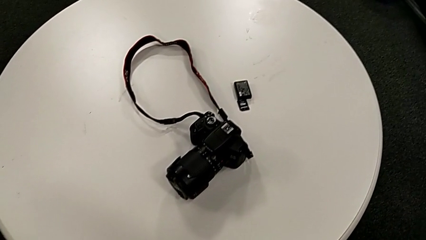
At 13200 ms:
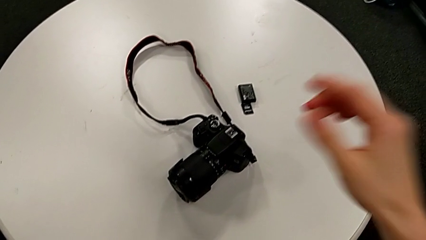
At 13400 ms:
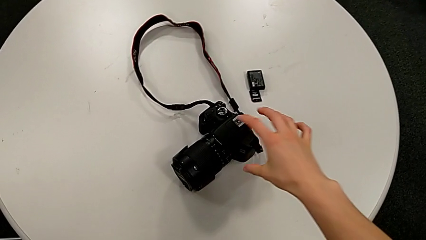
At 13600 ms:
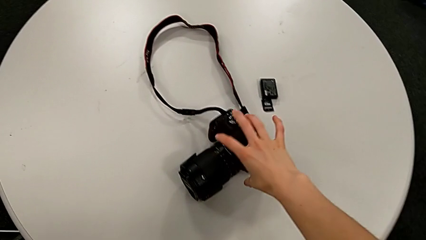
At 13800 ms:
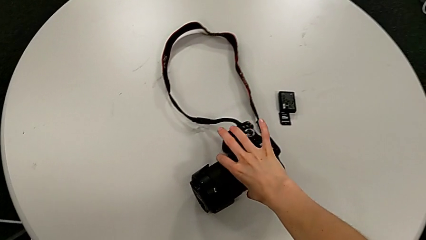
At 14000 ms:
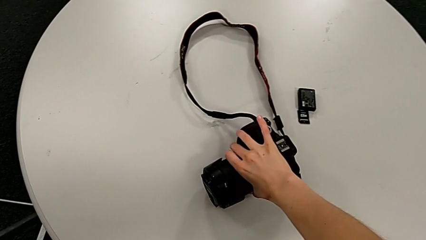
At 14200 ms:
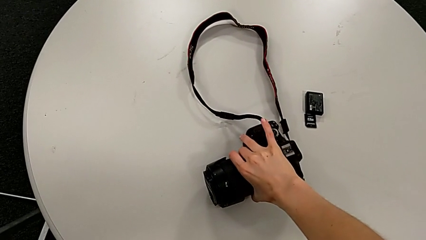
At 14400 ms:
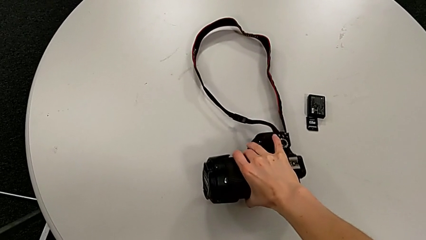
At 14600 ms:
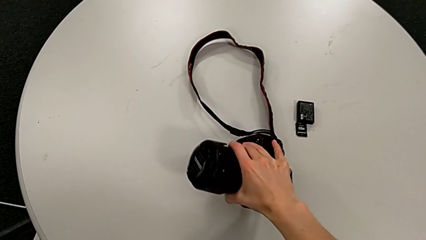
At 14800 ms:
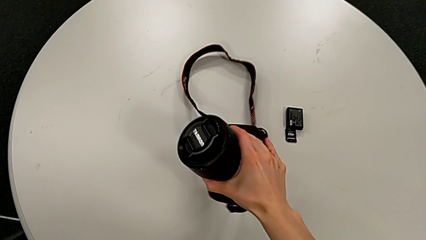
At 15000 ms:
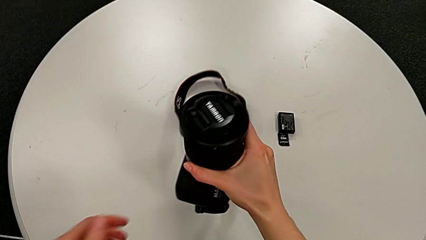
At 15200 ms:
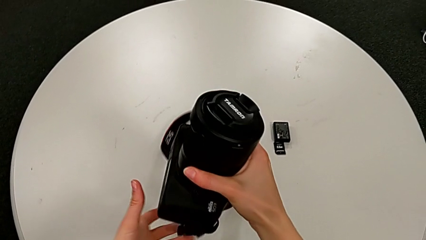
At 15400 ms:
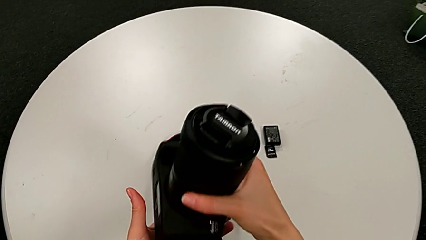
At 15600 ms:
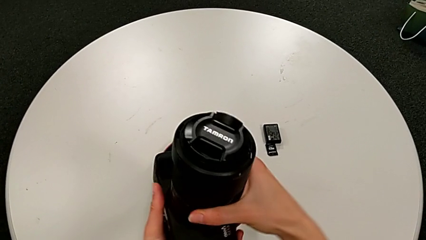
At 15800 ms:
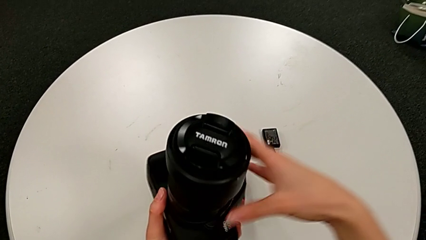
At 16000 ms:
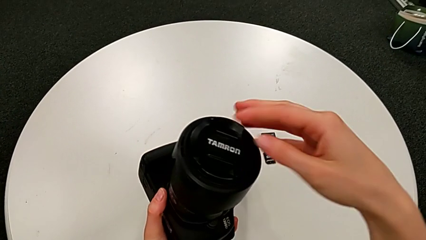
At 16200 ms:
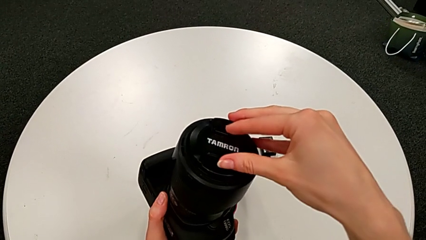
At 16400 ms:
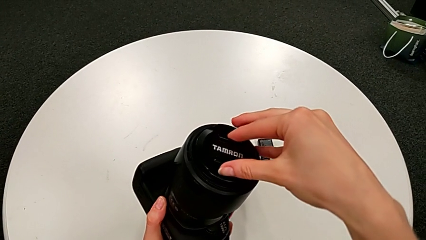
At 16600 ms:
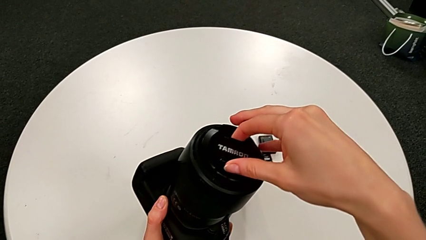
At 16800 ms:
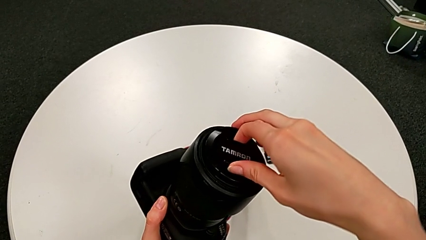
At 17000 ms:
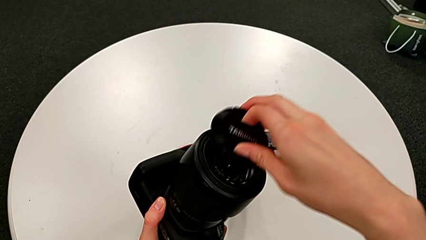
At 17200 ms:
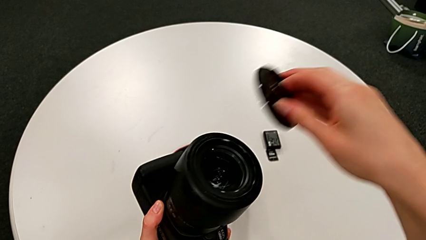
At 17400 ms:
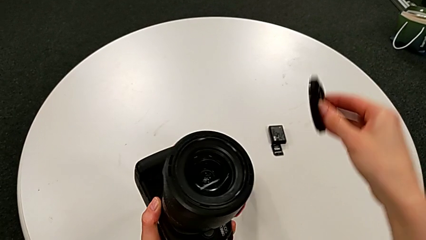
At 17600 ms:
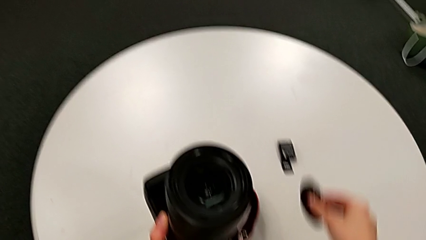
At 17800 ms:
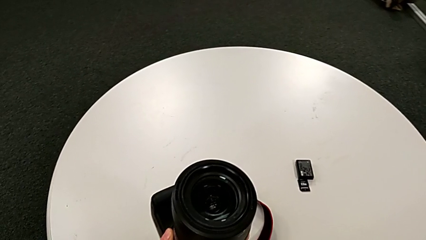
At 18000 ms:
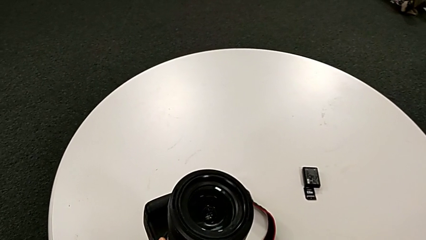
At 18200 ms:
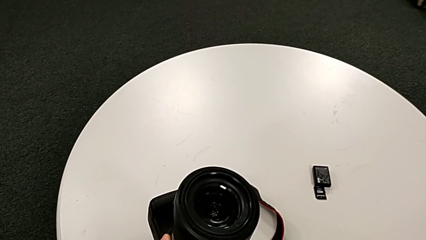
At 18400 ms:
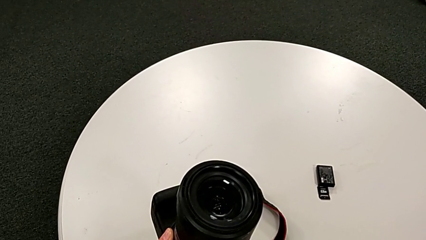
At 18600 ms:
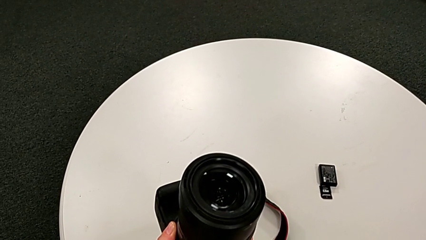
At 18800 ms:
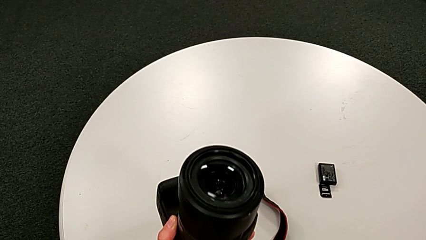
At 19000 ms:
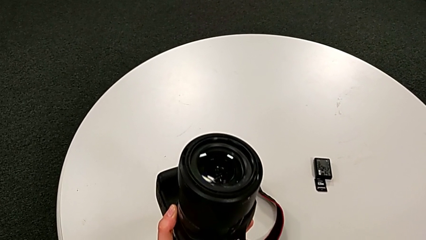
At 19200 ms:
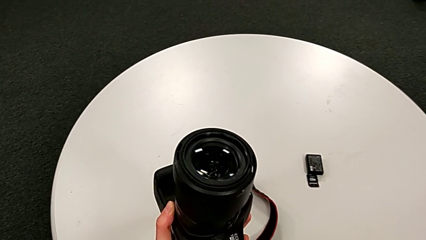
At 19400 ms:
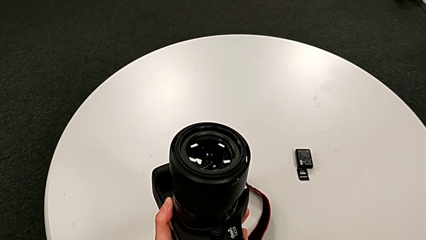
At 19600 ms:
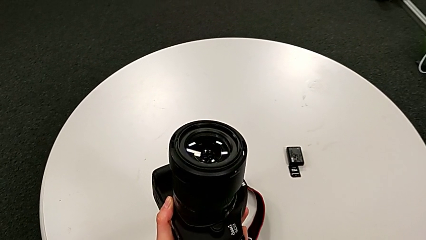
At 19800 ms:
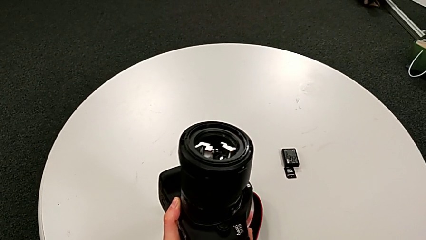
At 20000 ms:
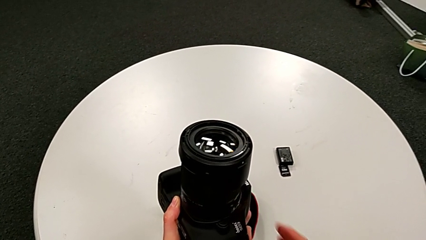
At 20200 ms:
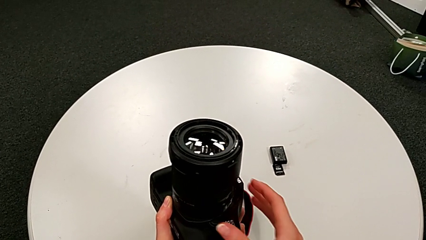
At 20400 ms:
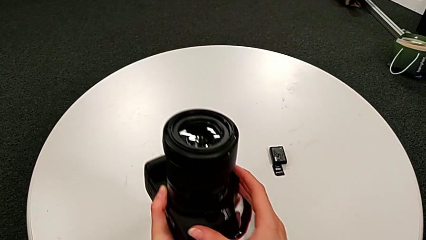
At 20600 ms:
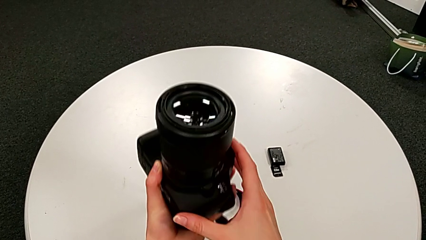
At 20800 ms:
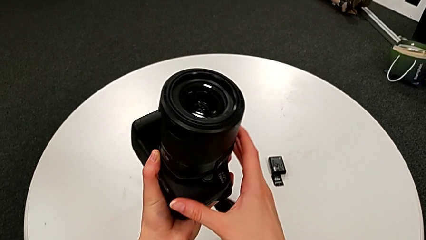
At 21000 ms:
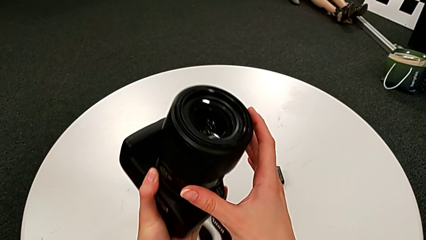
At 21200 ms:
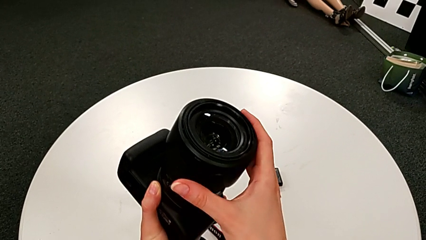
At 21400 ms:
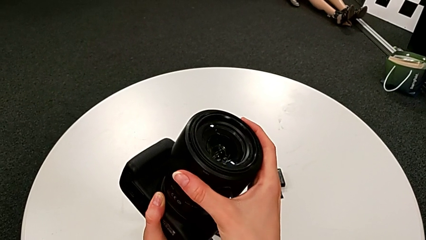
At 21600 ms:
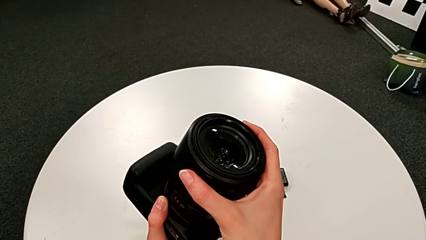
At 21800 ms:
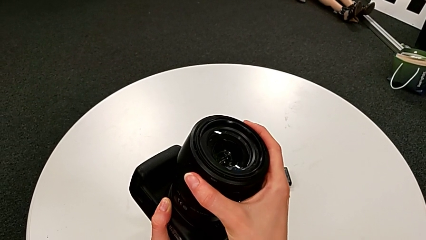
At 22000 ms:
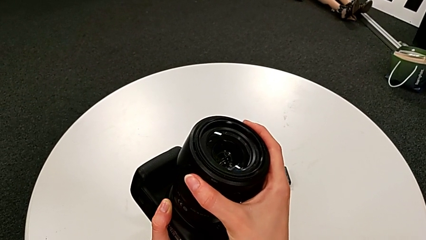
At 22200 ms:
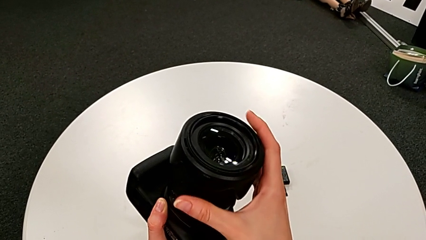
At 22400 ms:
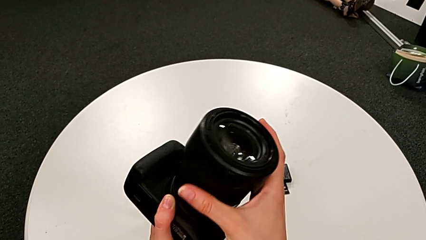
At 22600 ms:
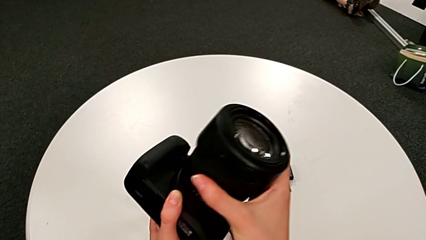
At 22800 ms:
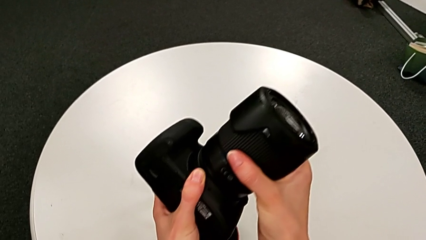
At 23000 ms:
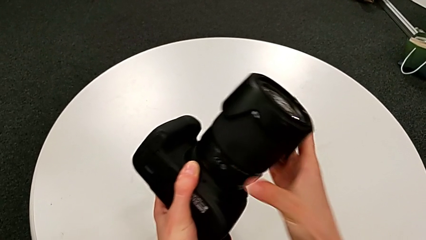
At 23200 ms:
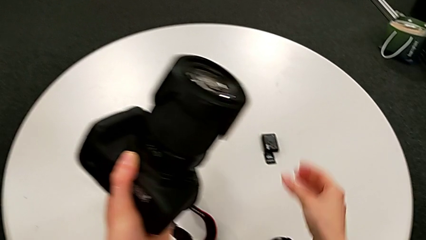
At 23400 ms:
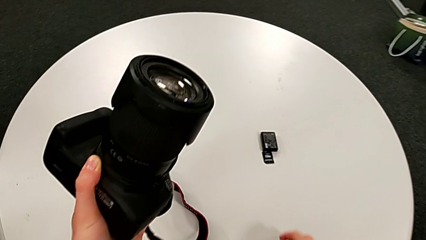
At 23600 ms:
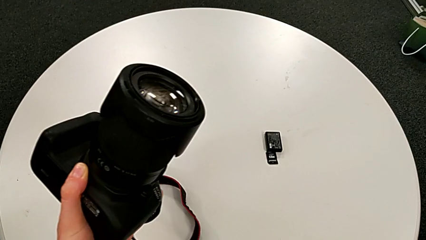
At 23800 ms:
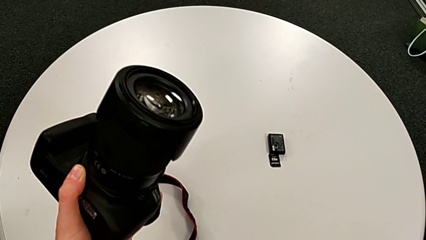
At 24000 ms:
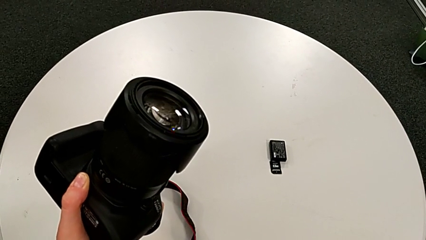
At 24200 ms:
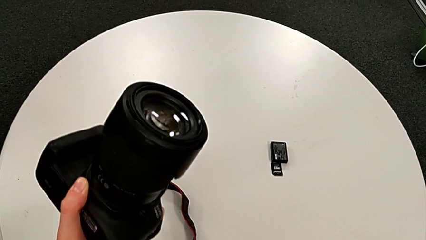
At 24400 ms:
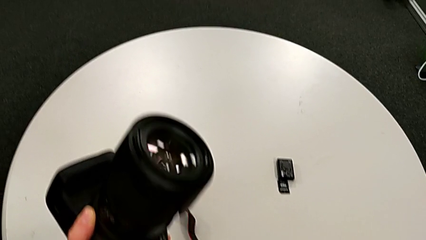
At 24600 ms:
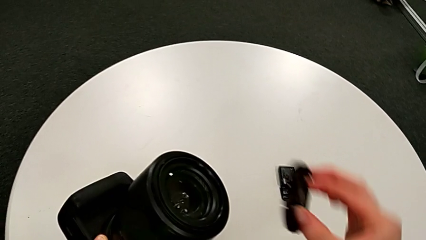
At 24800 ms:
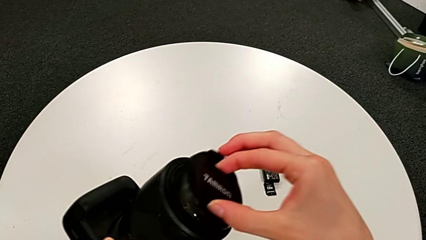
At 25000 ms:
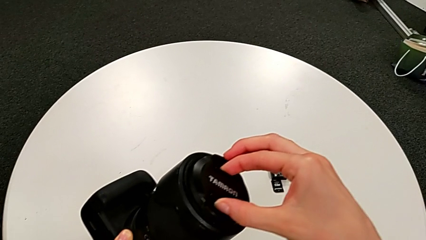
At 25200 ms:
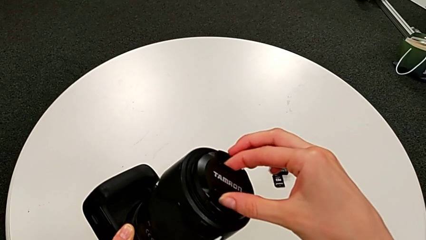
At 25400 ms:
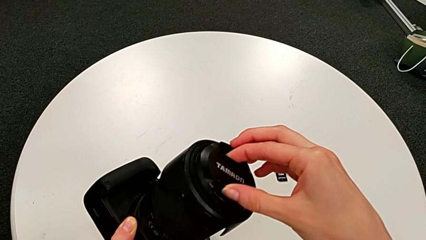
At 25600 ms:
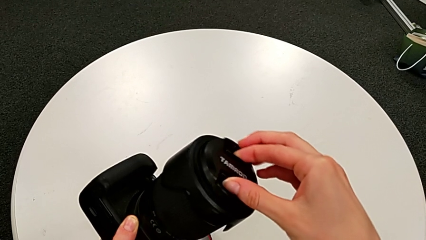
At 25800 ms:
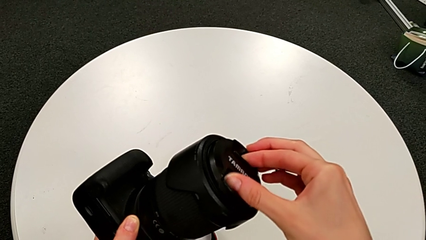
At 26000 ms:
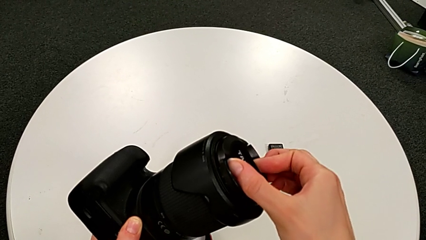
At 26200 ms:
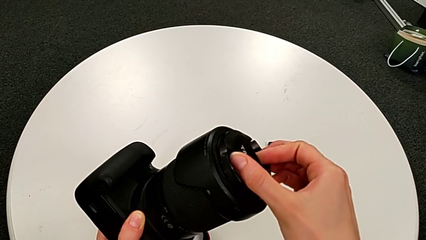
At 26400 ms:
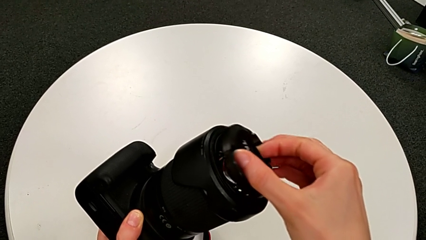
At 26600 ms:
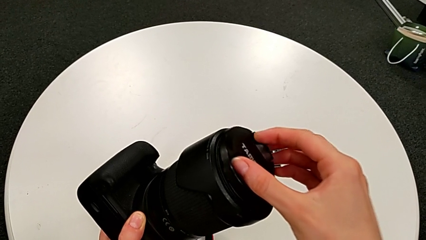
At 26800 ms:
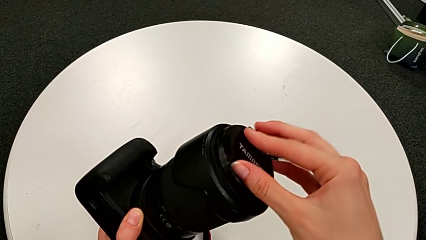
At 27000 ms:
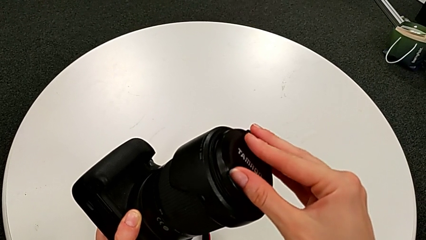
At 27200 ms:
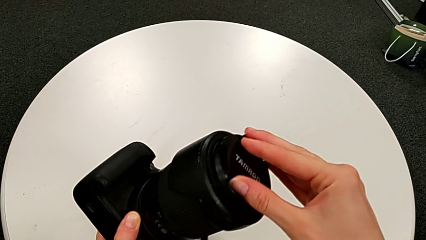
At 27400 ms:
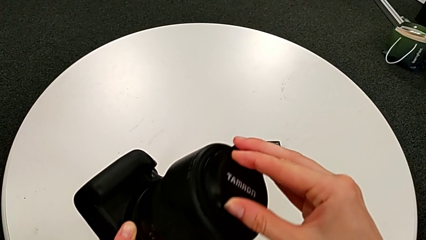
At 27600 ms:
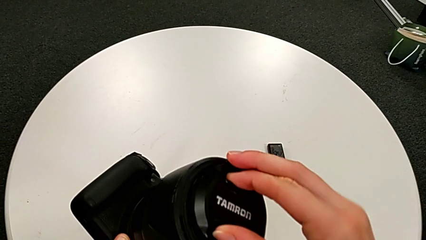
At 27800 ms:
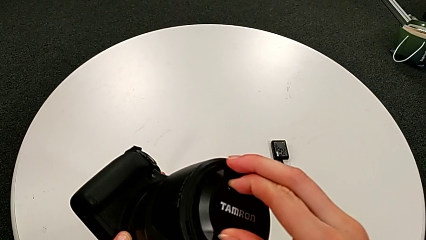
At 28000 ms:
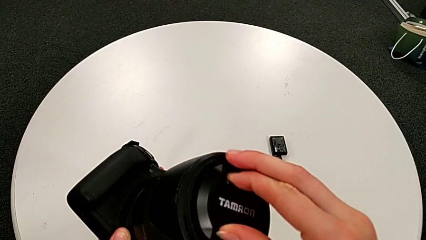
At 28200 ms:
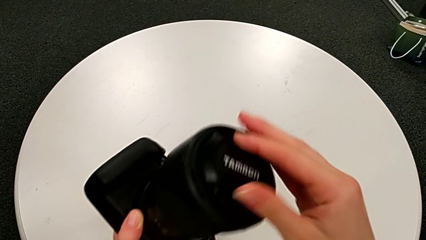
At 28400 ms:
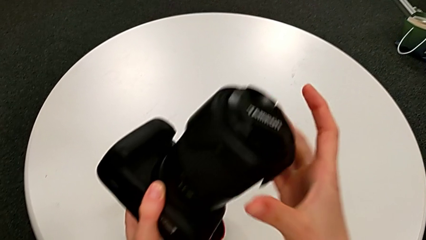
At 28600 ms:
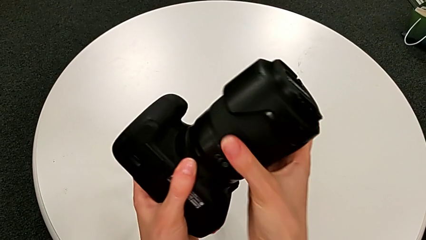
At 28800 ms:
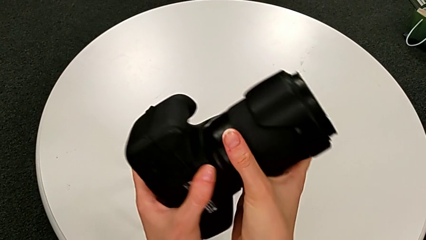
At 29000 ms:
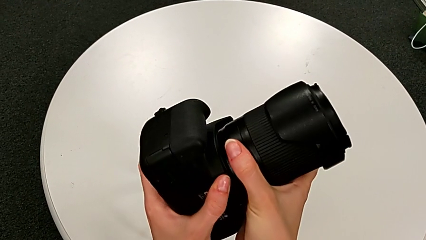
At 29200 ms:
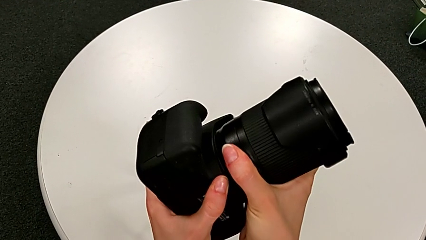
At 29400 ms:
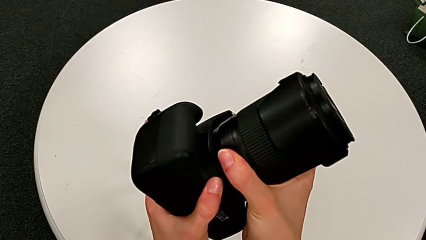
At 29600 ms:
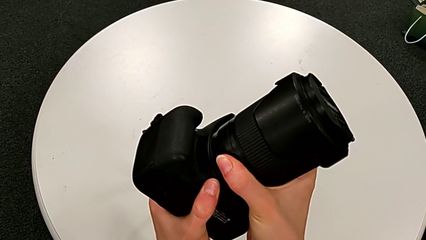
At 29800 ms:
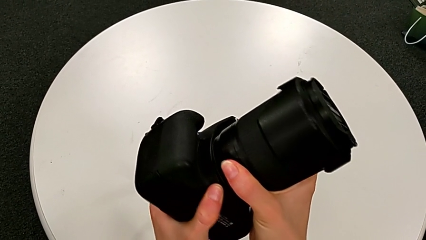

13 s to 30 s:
The camera wearer is disassembling the lens from the DSLR. They grab the DSLR, wrongly withdraw the lens cover, grab the lens, assemble it and begin to wrongly rotate the DSLR.
